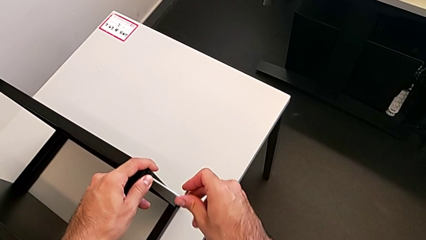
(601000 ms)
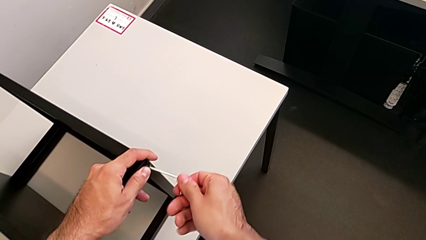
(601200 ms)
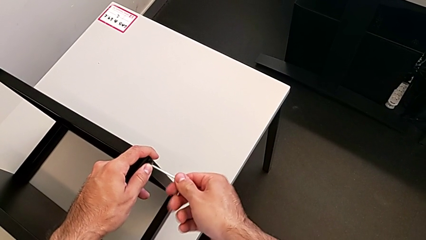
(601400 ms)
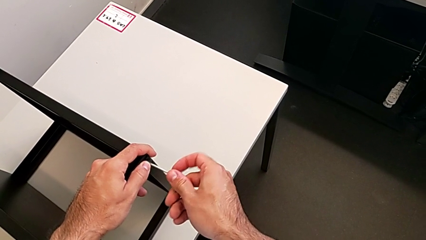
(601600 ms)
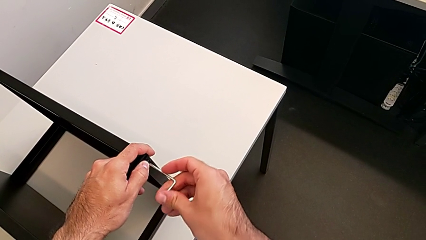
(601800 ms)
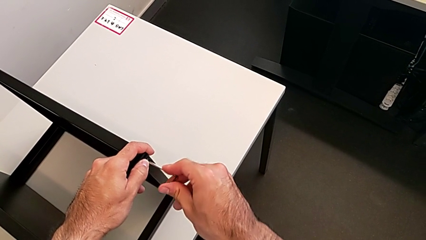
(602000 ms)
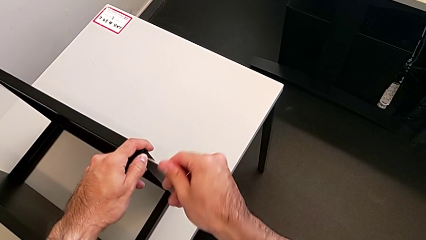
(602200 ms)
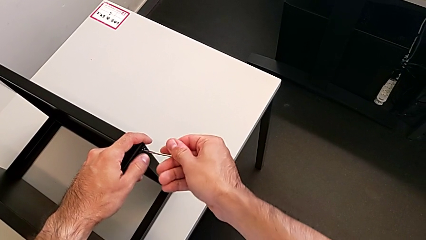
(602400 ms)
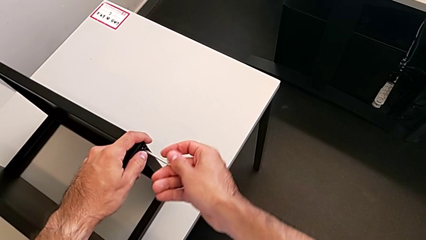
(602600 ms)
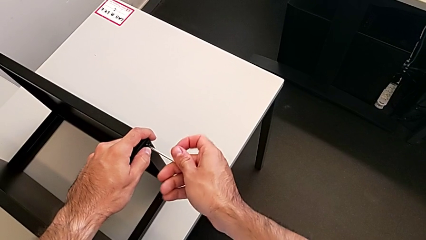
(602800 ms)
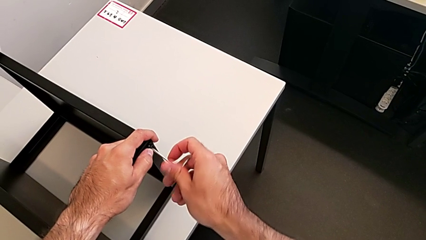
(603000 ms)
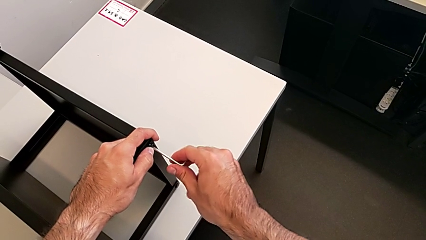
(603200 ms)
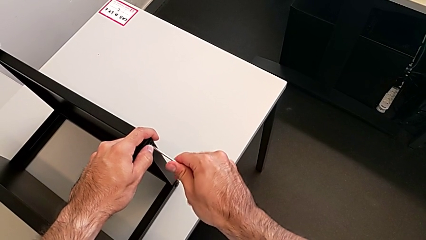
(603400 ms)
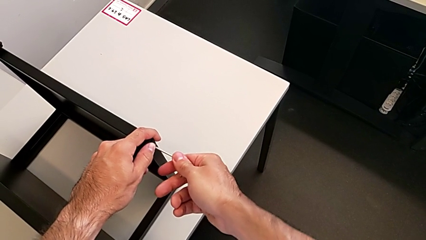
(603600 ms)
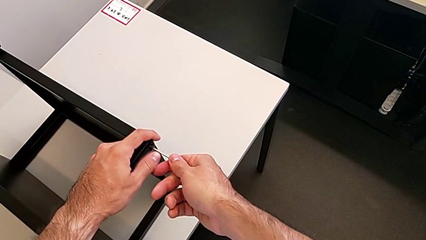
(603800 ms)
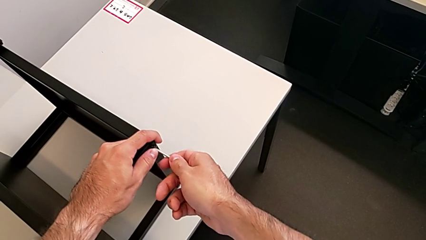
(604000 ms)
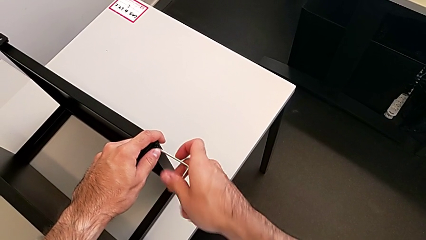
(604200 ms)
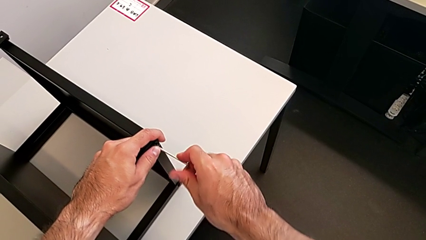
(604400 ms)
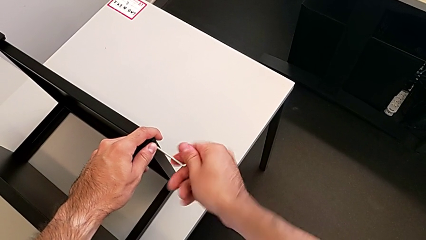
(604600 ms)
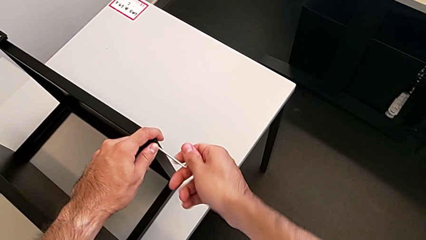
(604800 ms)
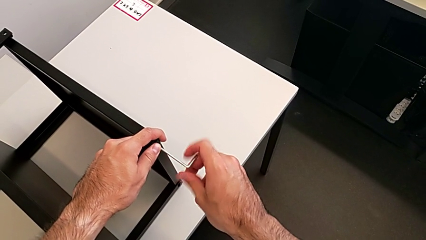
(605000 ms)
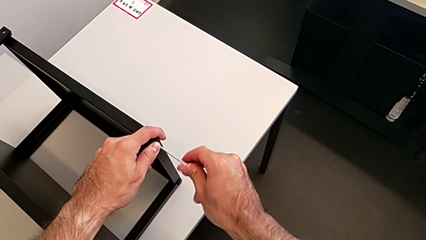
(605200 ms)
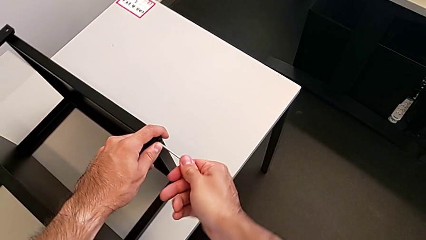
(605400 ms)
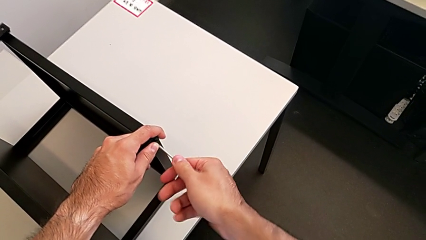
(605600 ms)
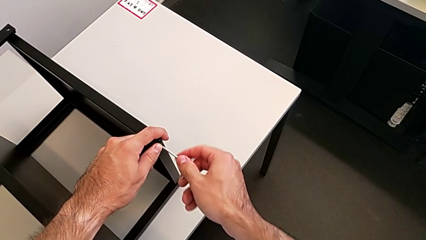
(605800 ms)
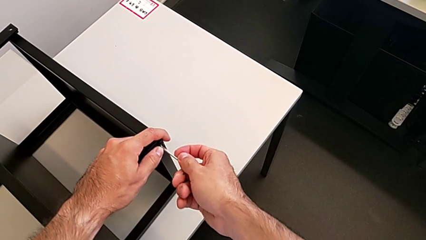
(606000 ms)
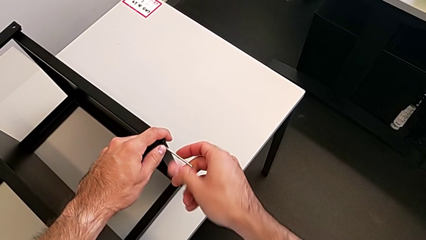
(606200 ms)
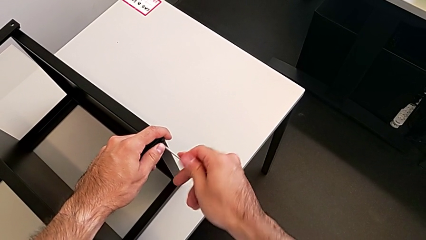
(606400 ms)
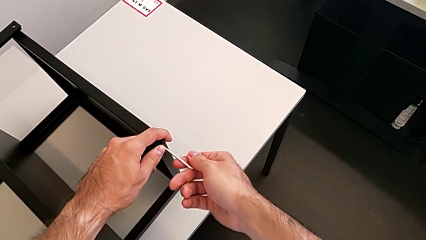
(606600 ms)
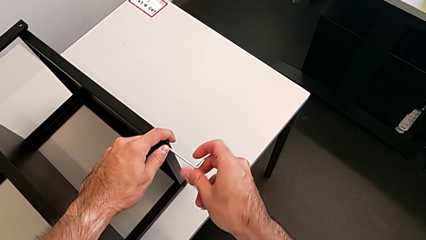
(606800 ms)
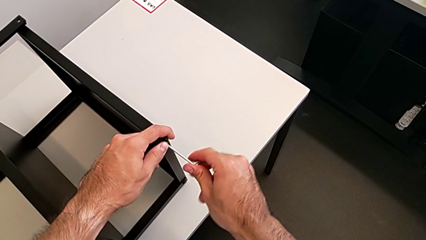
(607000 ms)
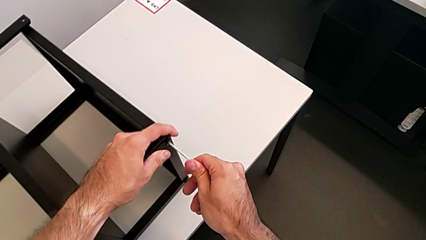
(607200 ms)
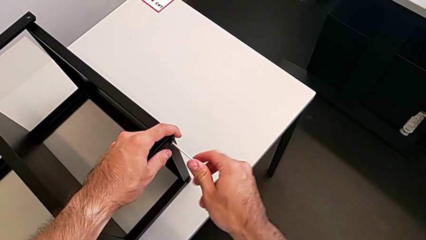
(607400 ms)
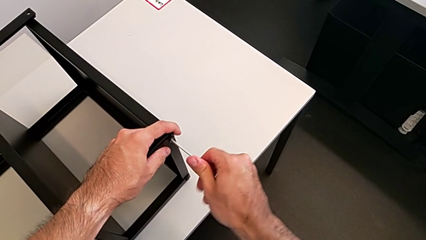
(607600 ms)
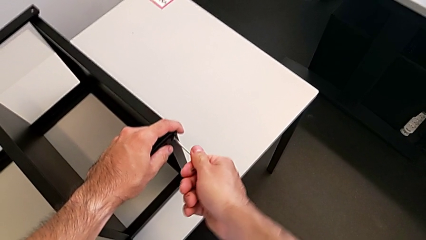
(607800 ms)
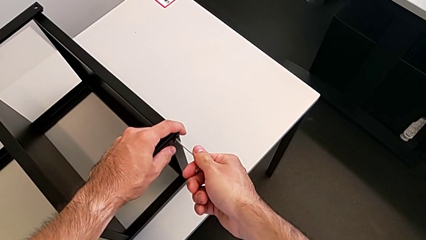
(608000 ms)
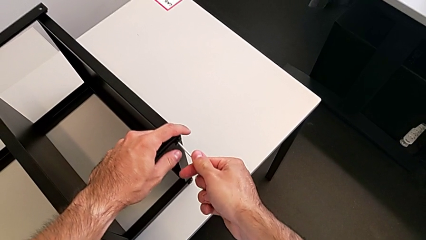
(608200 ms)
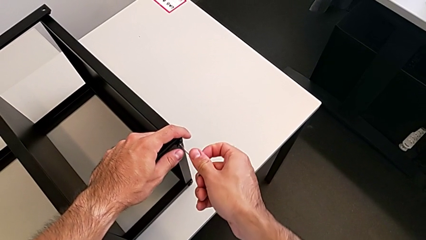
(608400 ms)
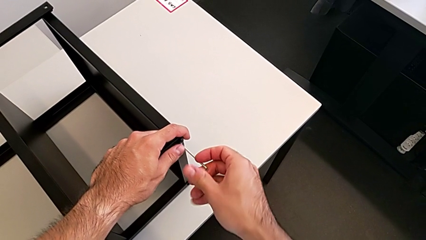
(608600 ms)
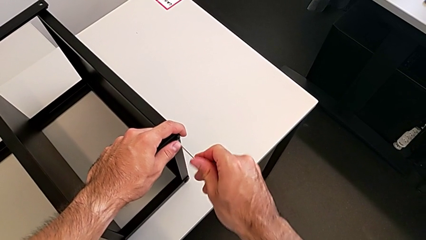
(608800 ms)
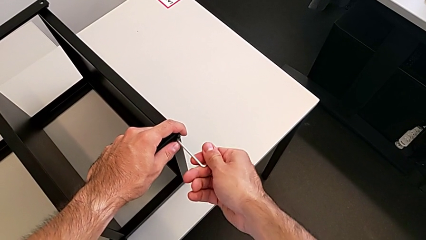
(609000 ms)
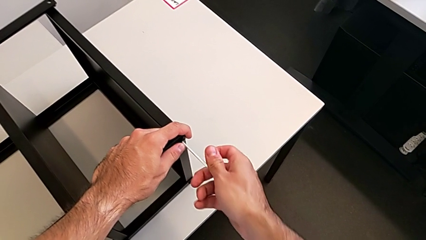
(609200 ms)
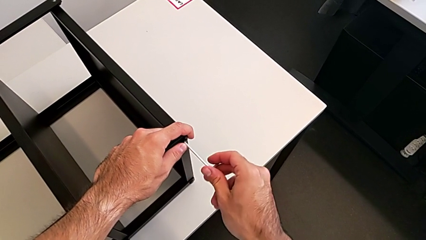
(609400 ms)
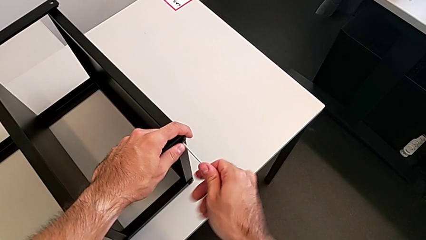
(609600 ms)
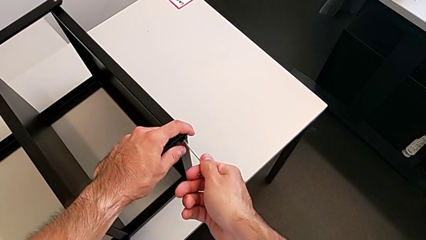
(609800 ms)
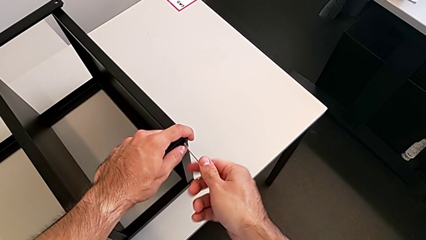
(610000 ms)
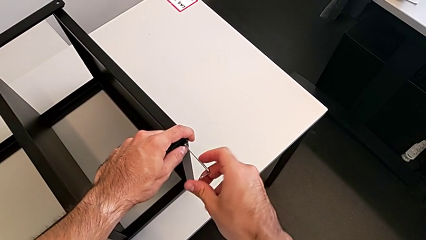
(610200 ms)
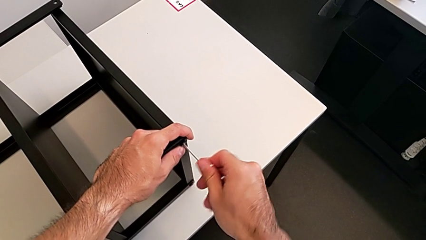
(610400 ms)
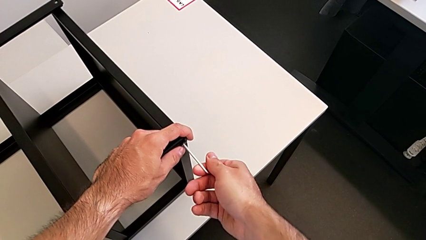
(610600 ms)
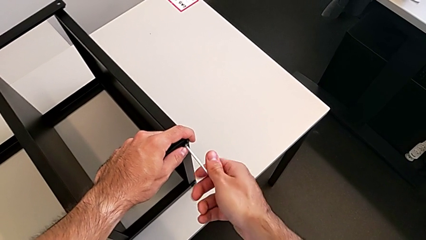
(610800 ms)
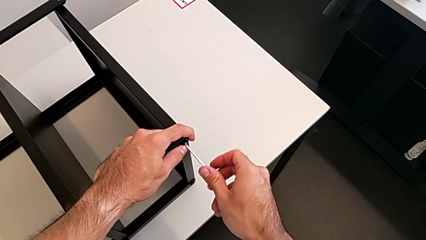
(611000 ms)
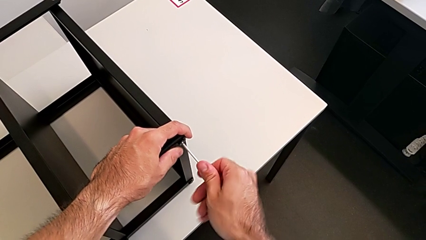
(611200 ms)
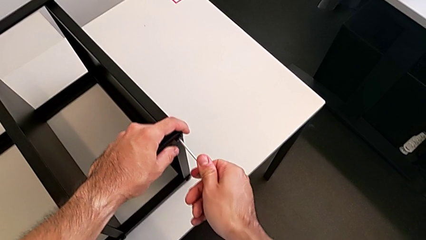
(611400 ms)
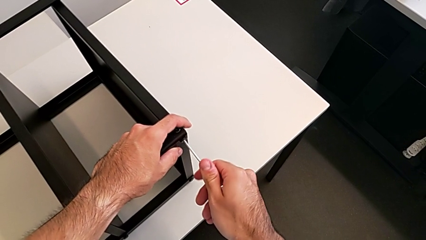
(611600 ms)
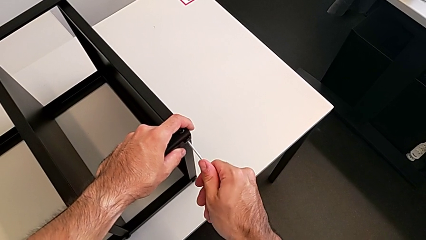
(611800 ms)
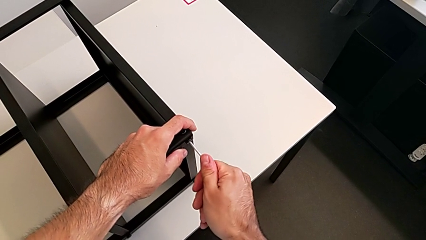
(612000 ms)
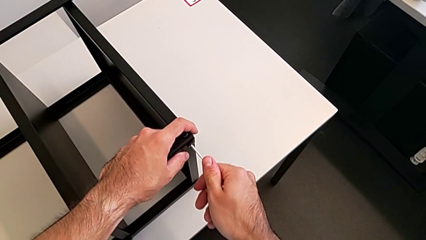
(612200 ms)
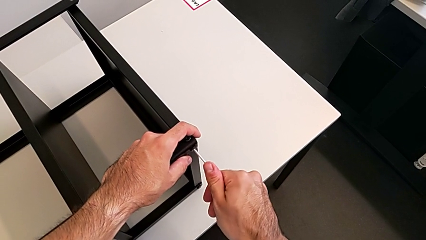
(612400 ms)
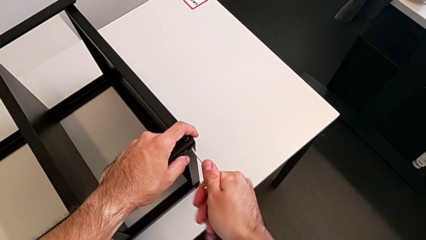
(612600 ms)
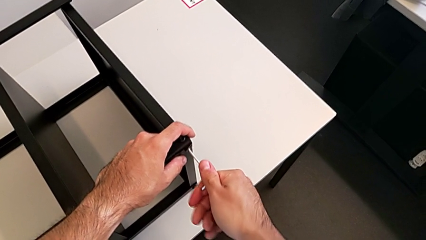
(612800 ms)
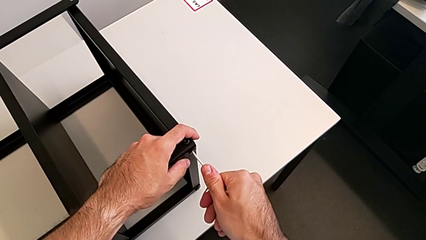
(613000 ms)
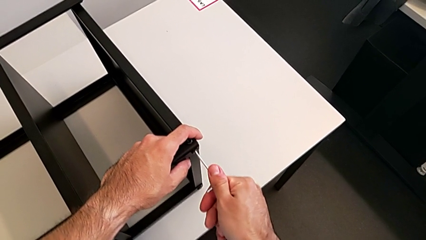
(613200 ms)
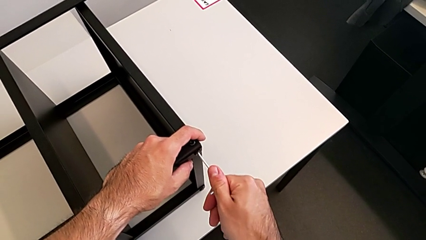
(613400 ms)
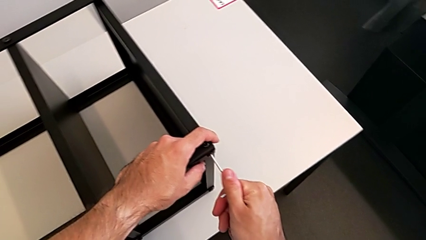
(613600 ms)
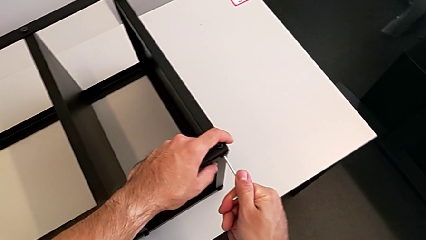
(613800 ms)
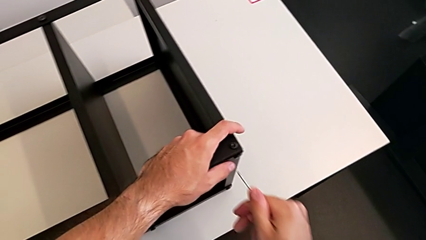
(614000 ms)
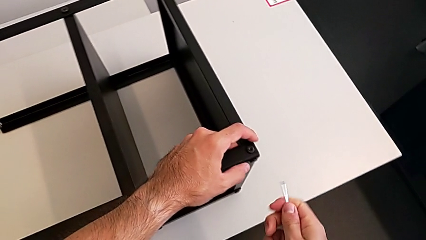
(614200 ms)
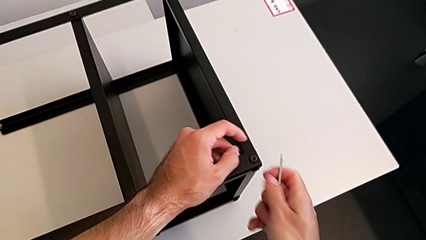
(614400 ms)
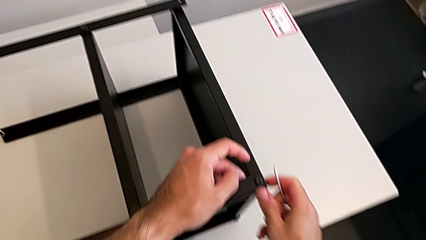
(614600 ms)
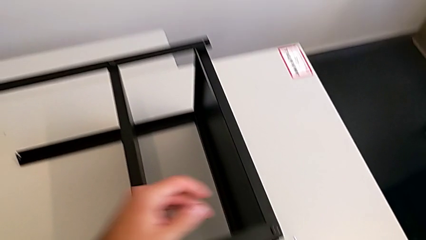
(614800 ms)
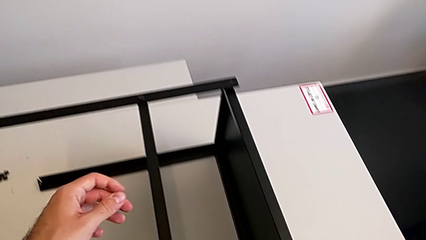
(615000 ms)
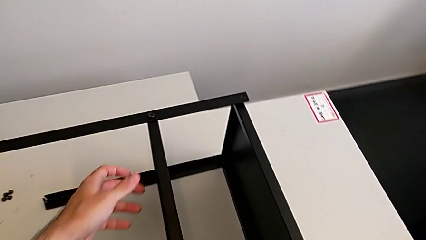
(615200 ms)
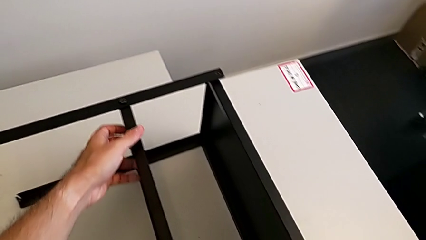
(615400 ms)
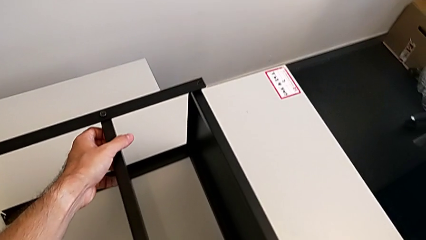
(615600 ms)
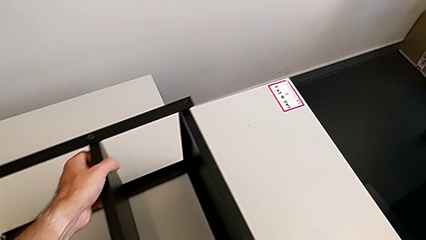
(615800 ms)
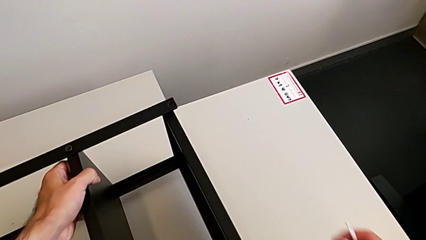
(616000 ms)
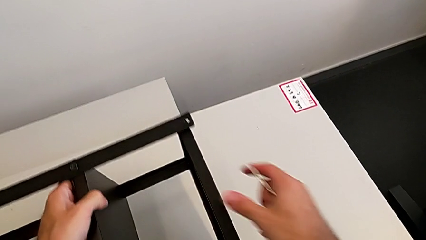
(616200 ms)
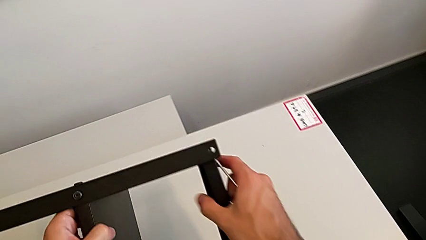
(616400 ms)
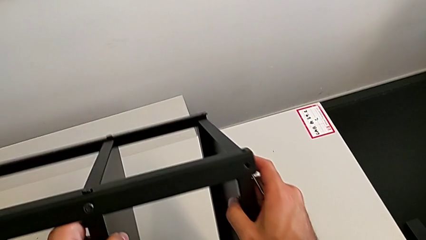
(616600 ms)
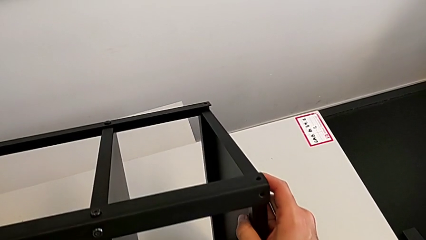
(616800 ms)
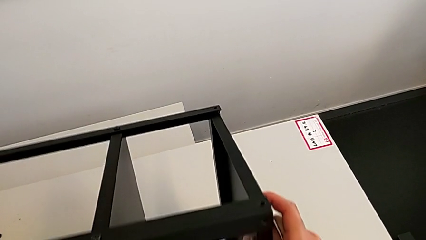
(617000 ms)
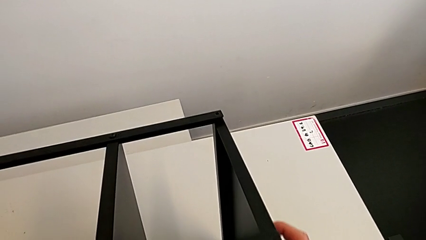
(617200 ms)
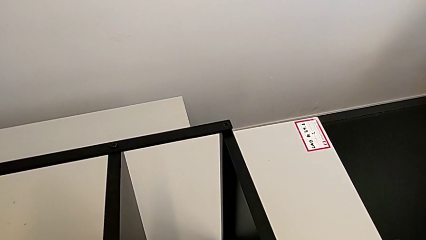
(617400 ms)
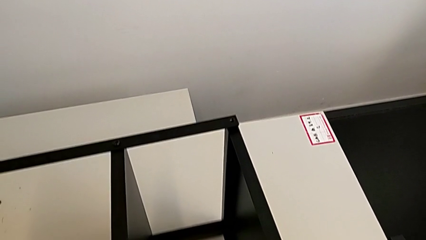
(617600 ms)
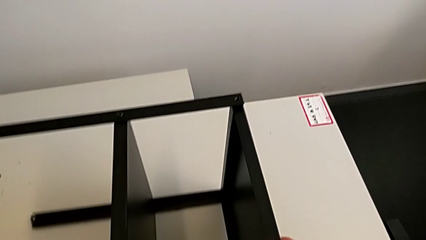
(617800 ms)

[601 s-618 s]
The camera wearer is screwing the first leg to the top shelf of the table. They keep screwing the hex socket head, withdraw the Allen wrench and rotate the nightstand.
